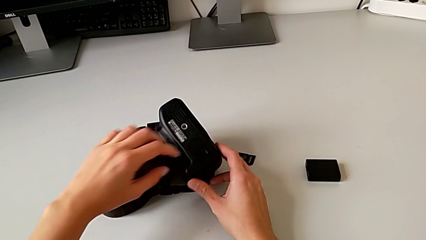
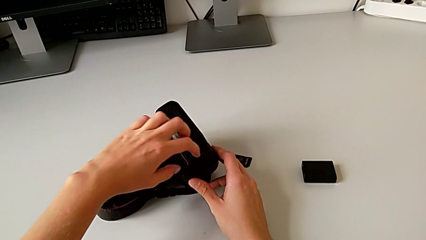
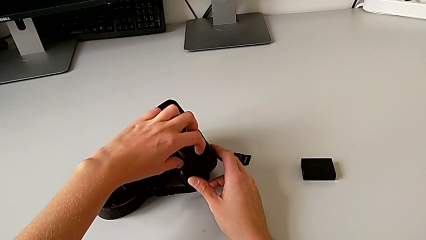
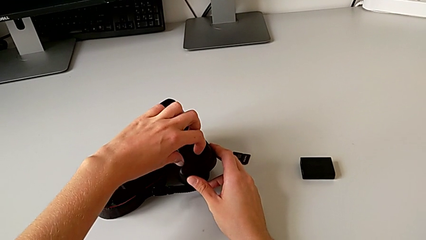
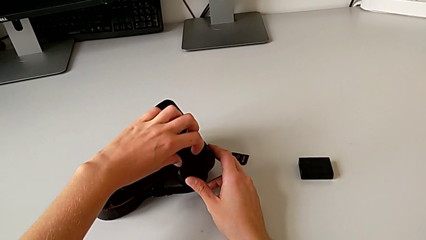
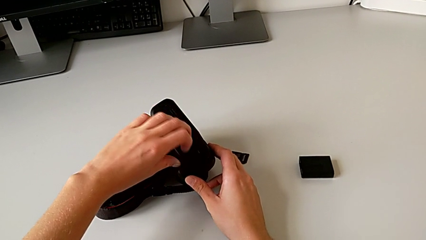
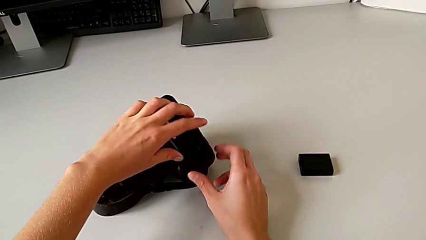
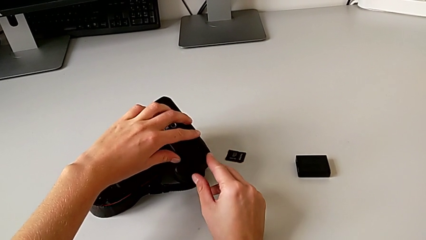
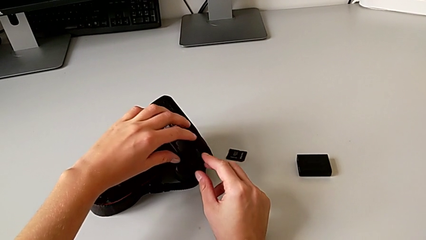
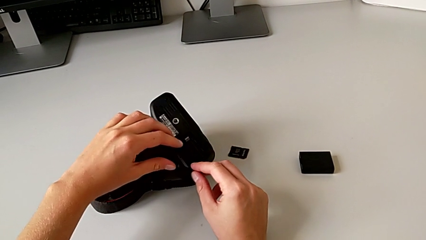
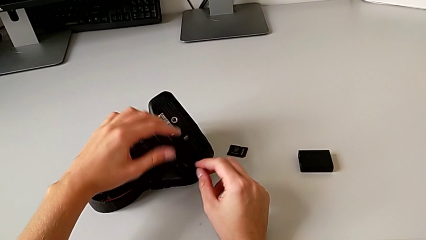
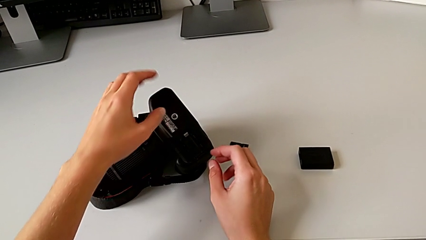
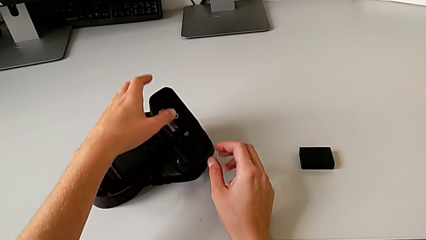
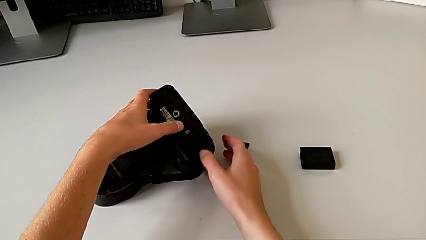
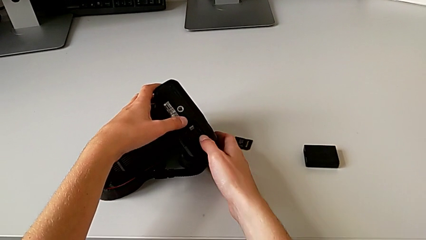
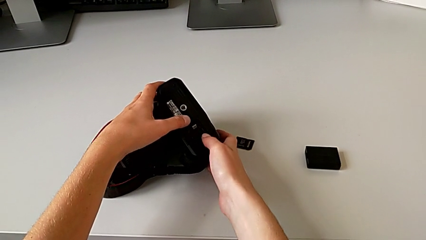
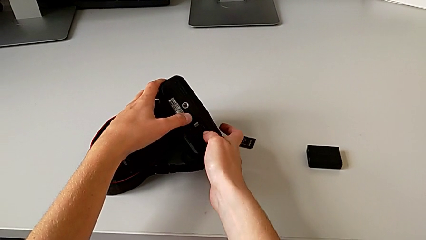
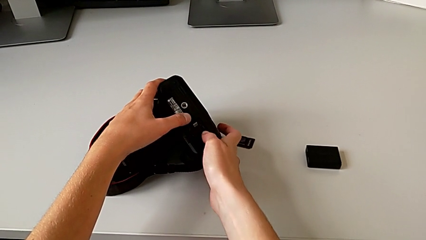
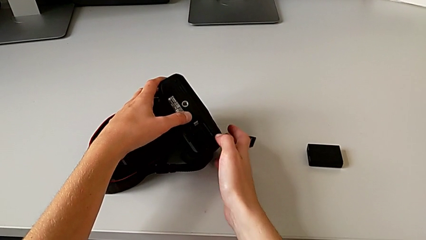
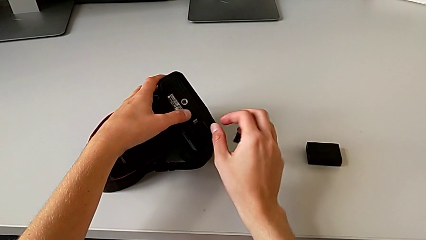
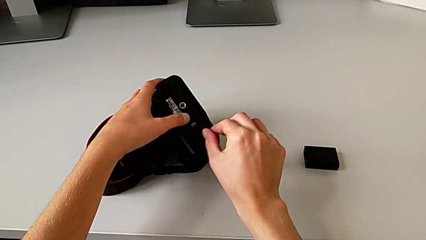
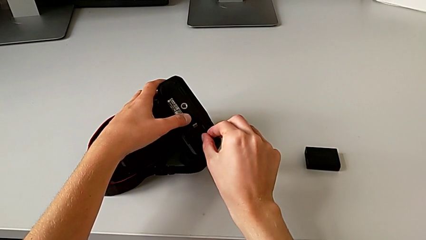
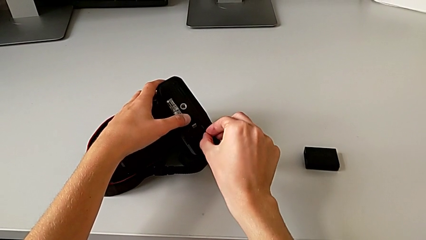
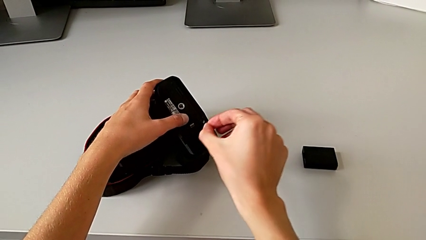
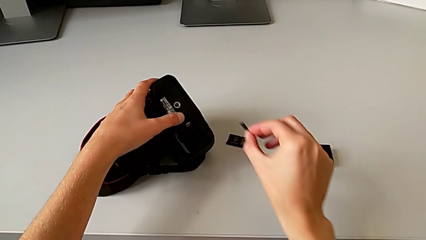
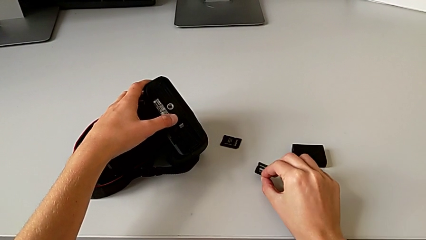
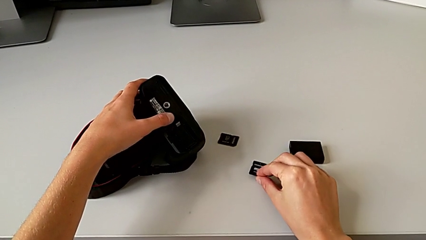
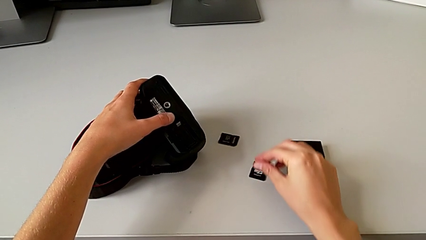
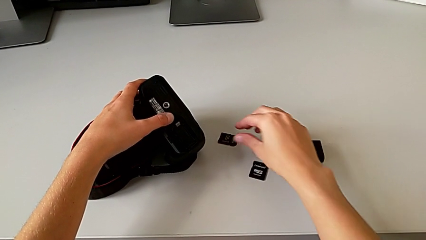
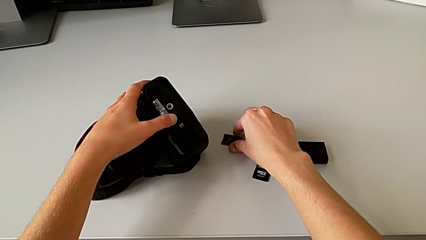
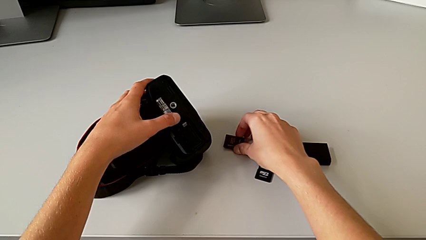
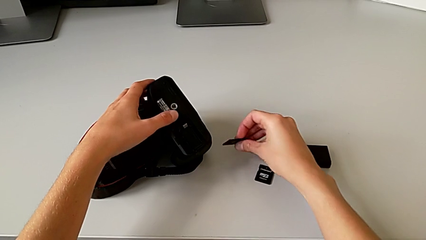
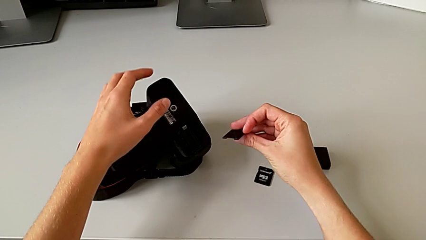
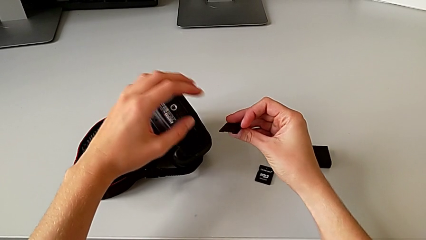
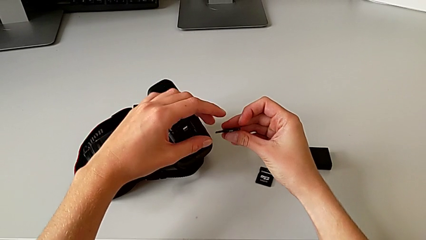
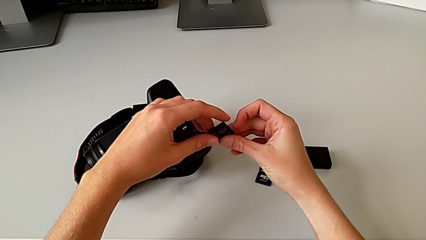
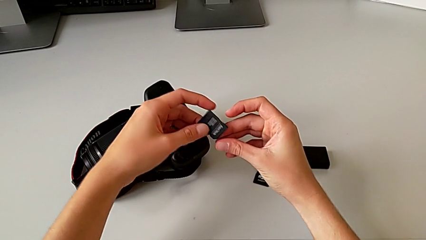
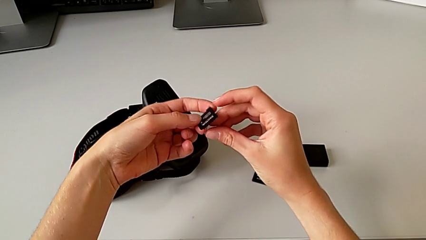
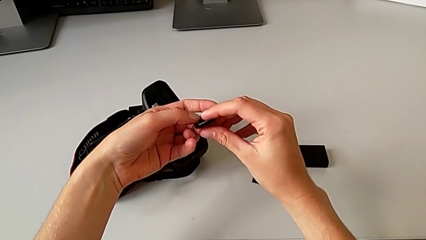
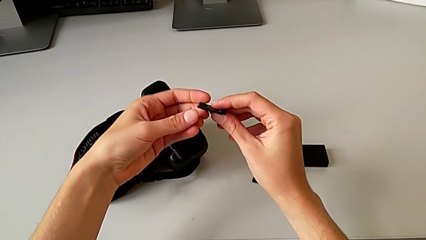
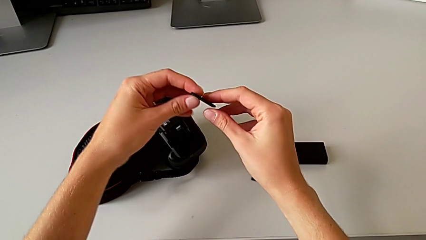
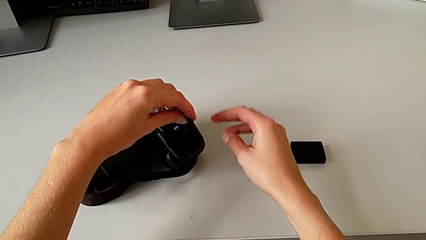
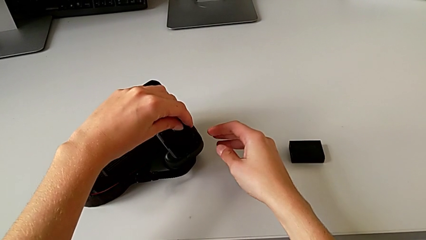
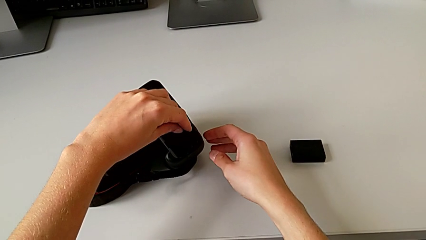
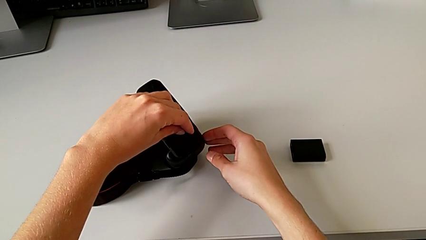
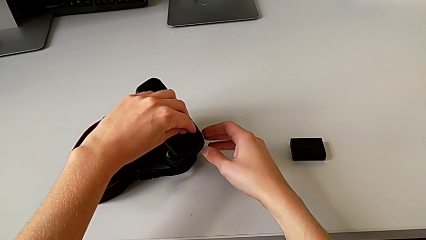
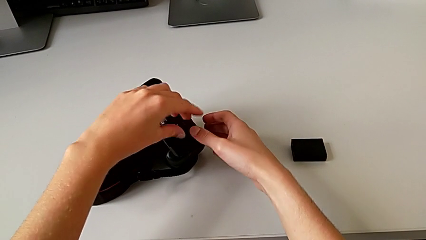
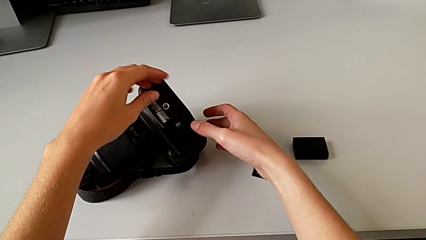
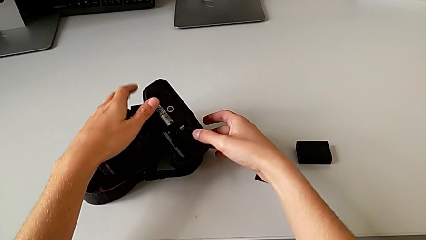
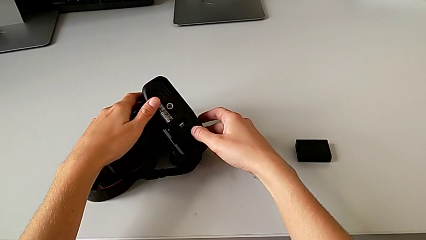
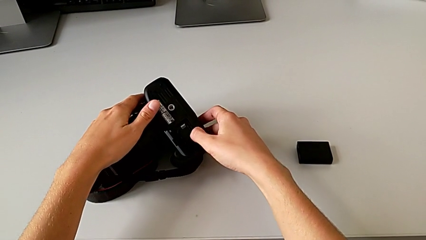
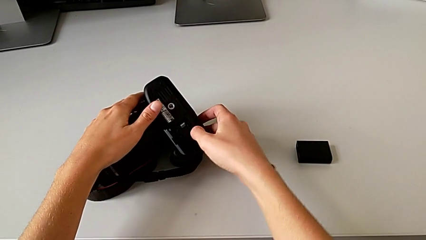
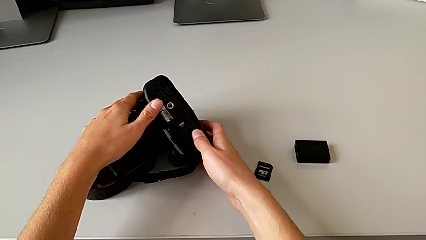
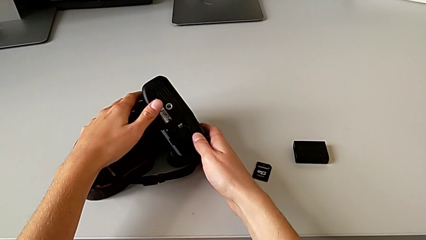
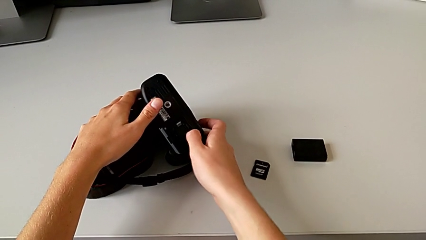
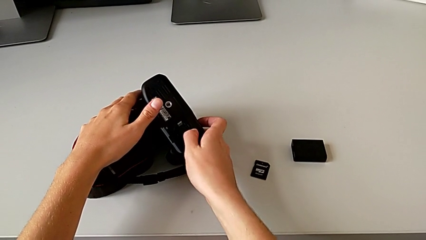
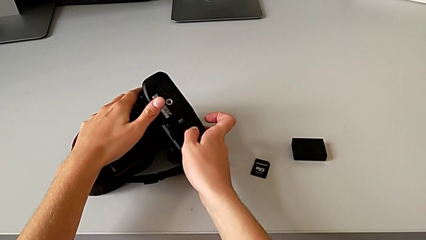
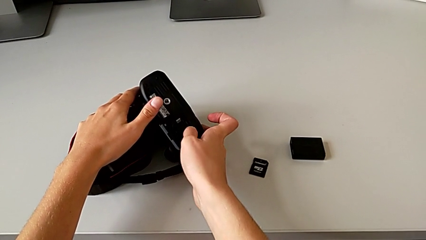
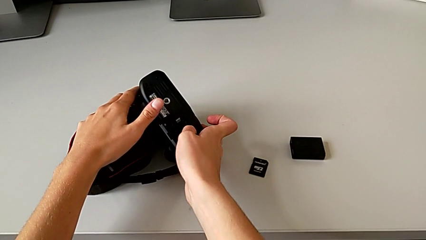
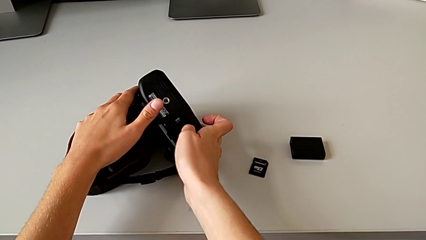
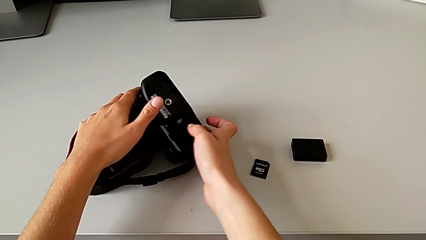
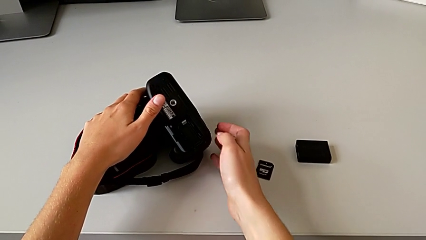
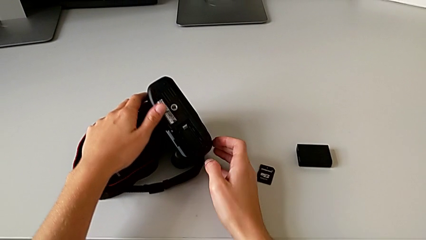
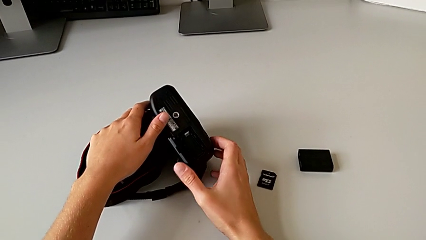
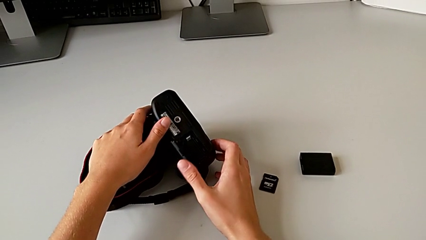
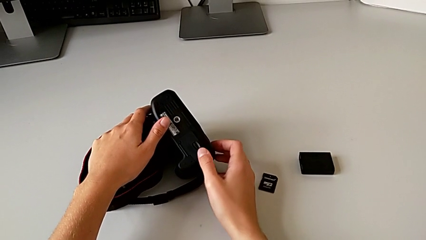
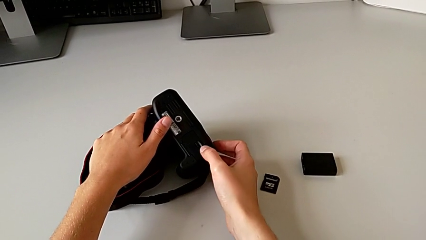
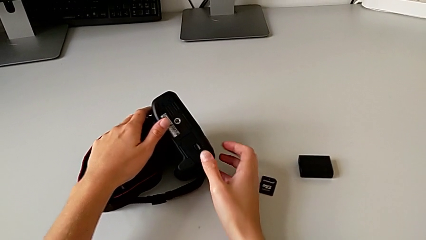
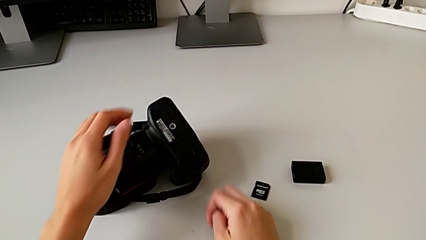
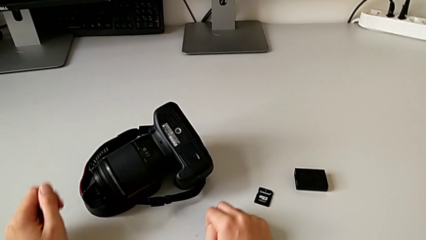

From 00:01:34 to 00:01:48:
The camera wearer changes the SD card. They pull the battery door, open it, push the SD card, withdraw the old SD card, grab the new SD card, lift it, insert it and close the battery door.
